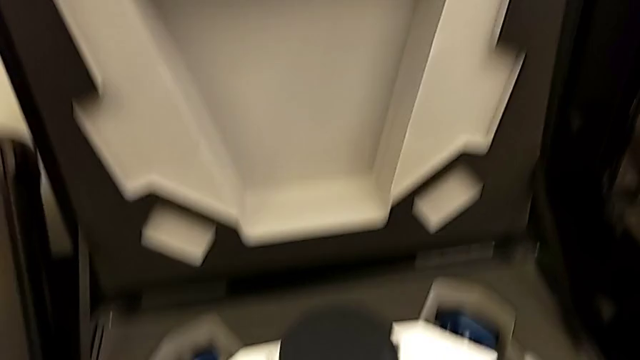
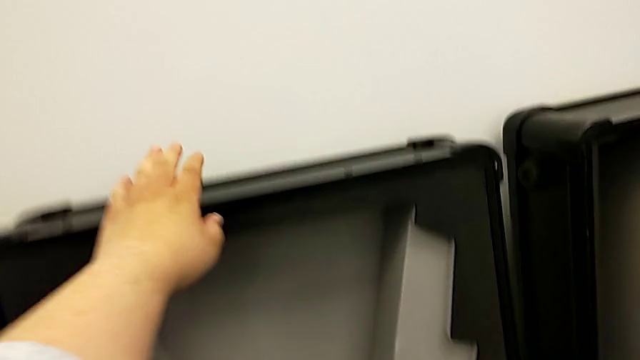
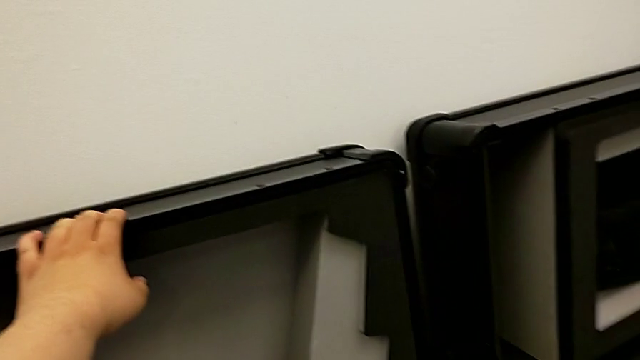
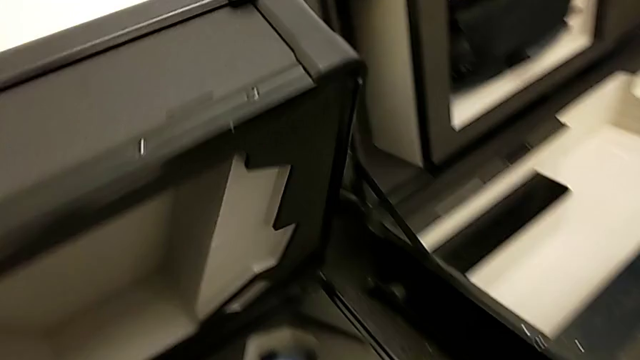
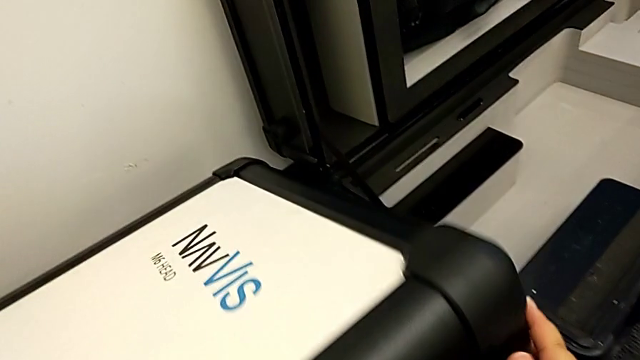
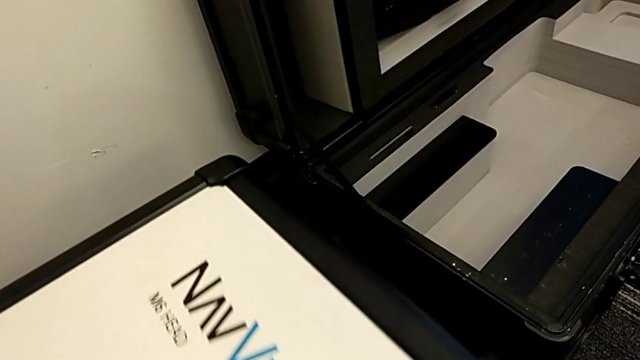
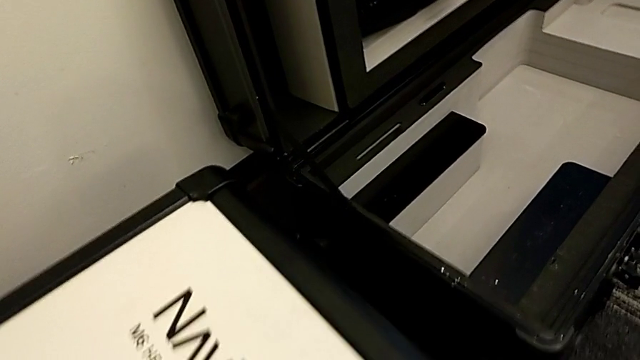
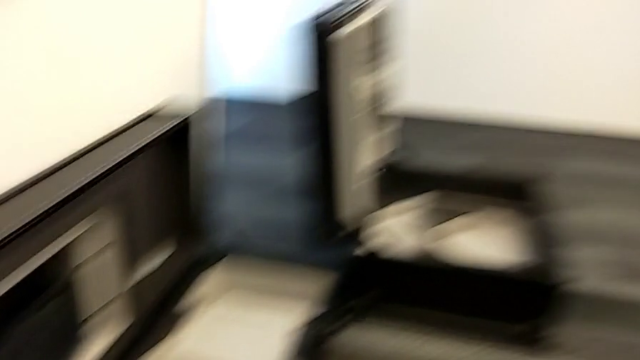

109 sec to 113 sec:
The camera wearer is putting the M6 head into the box. They close the box.

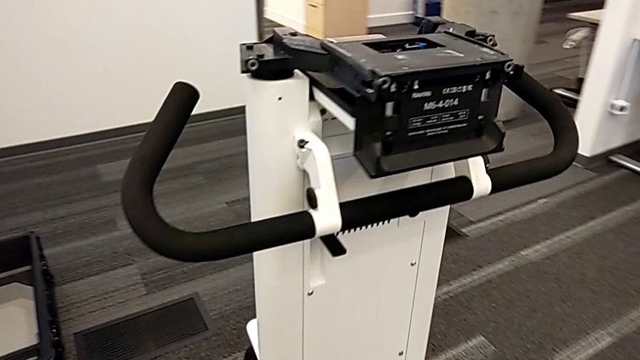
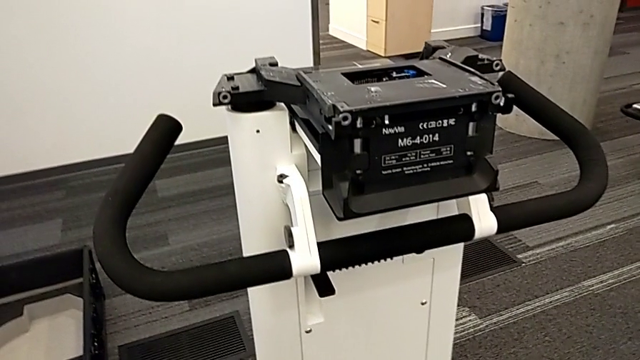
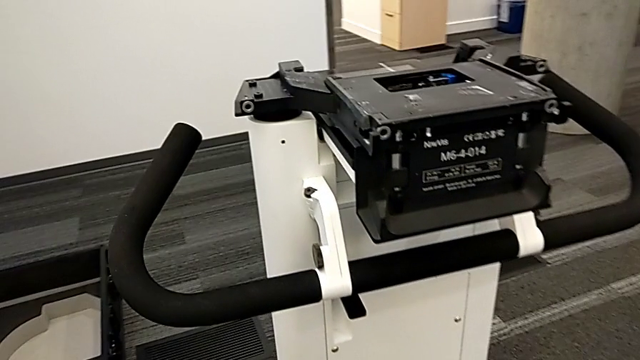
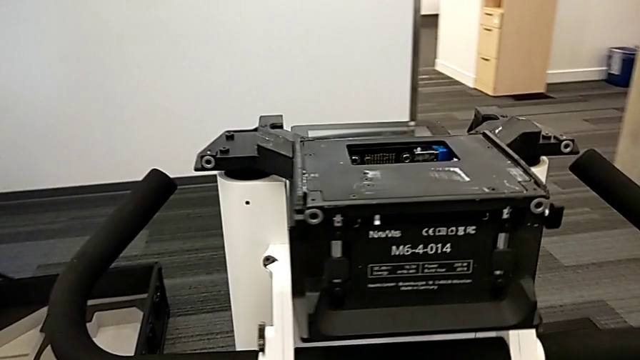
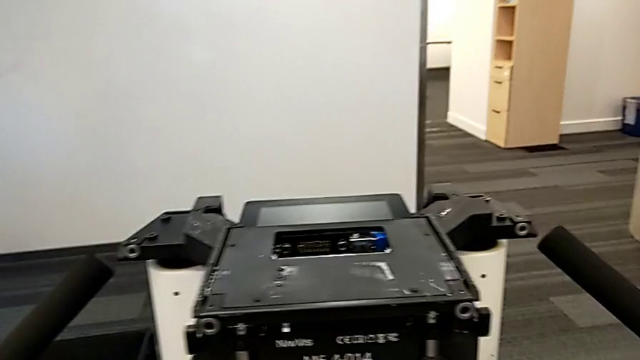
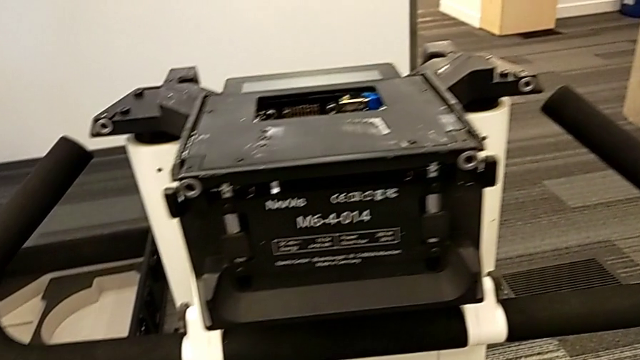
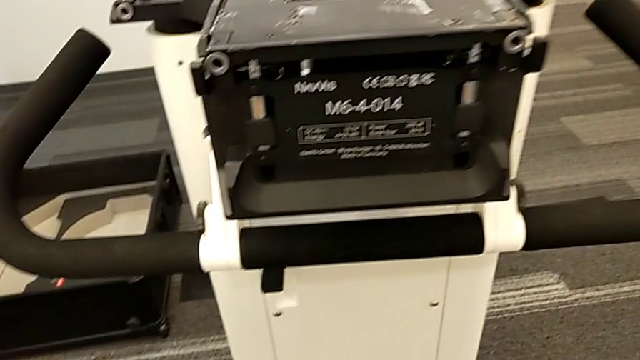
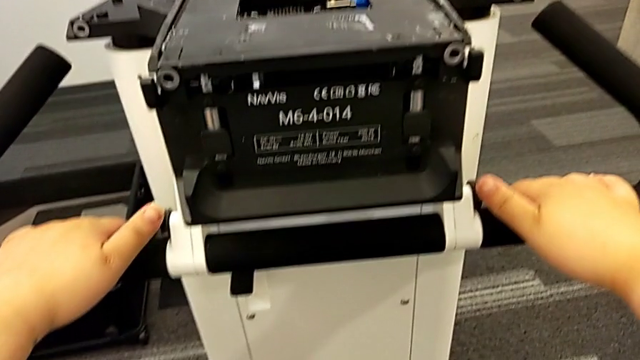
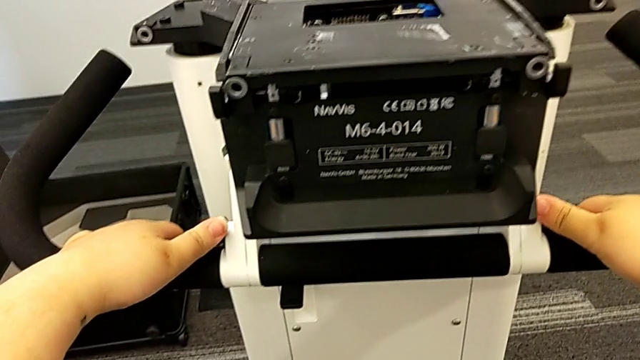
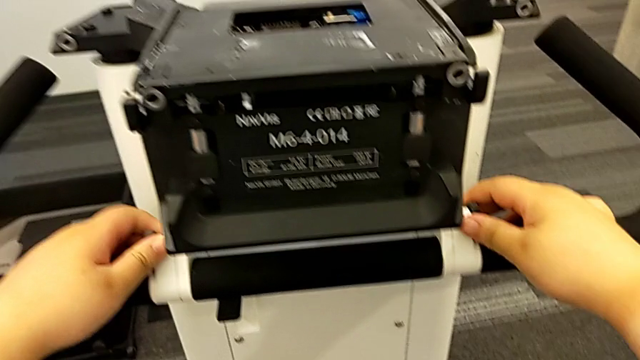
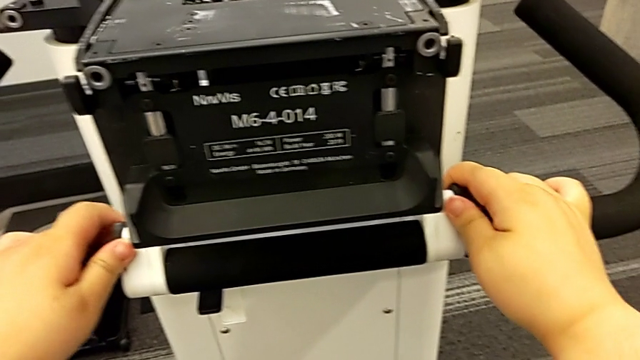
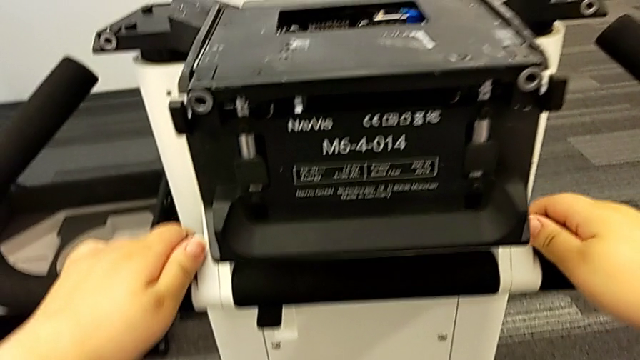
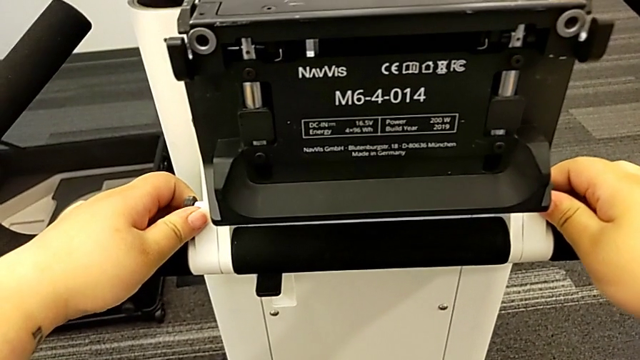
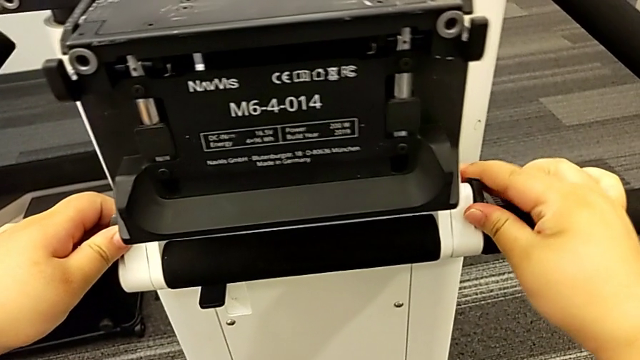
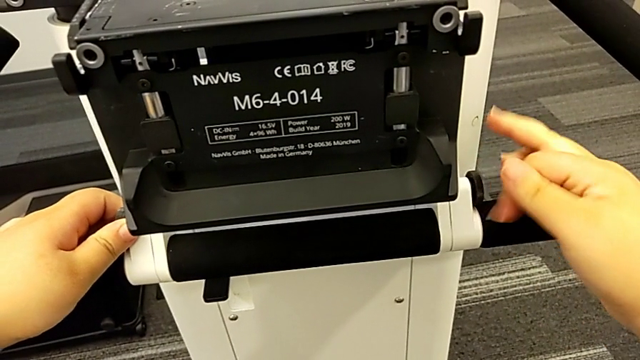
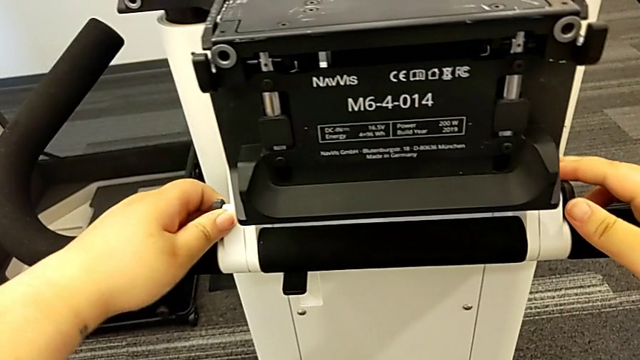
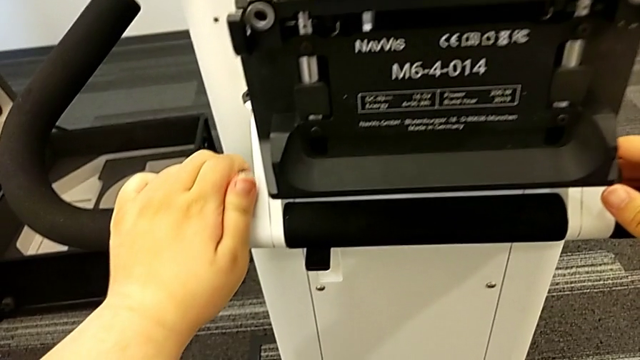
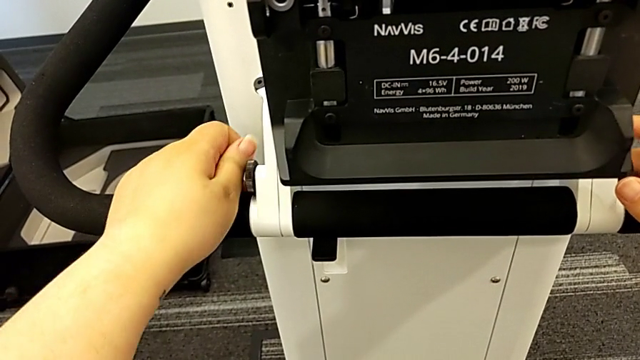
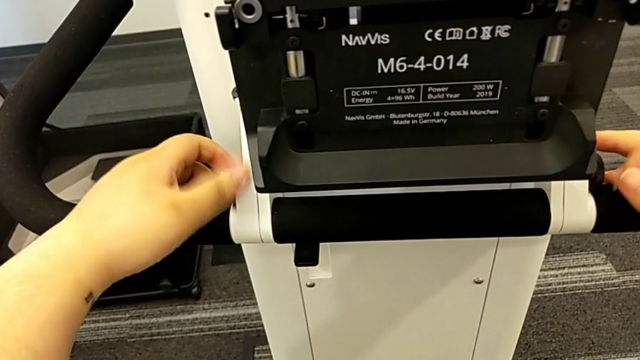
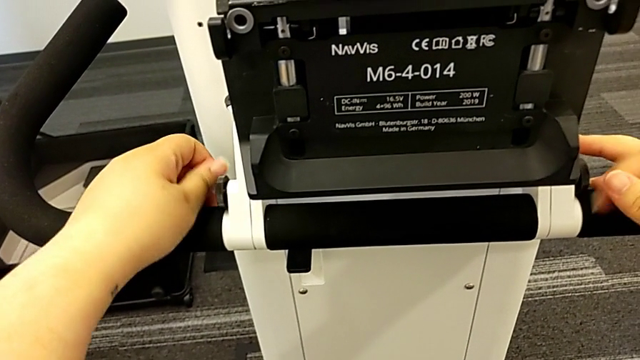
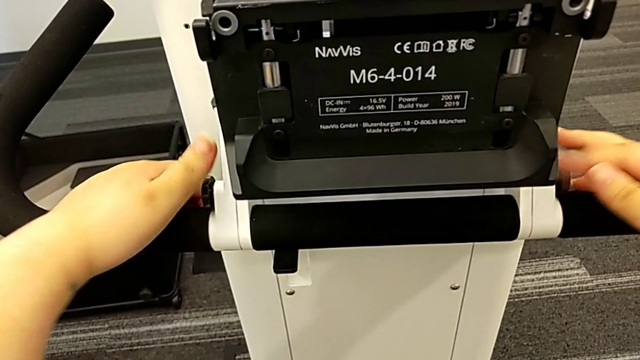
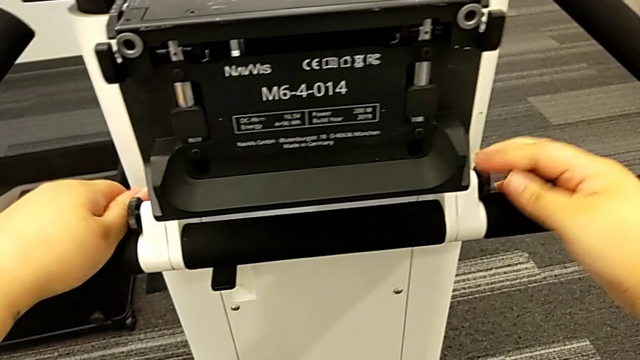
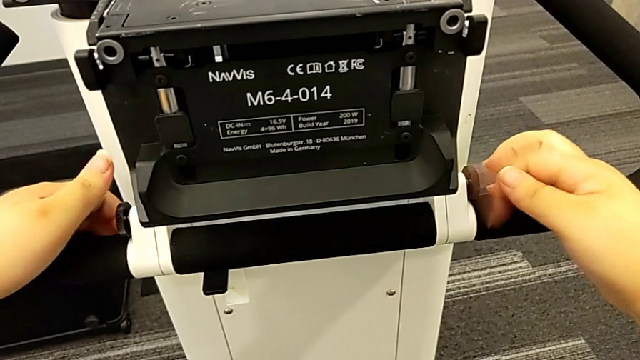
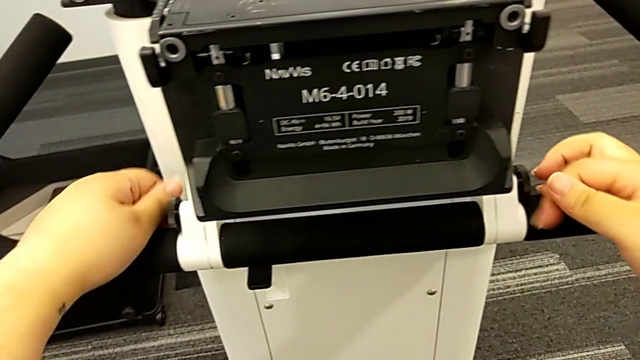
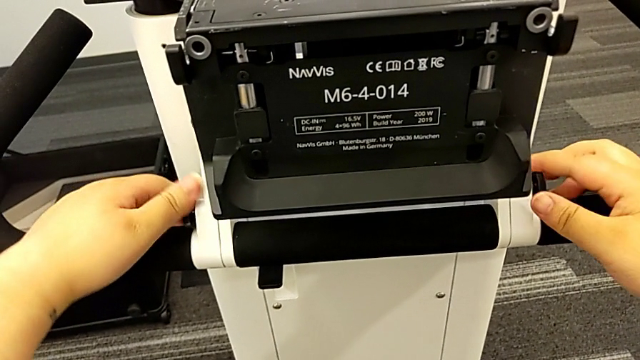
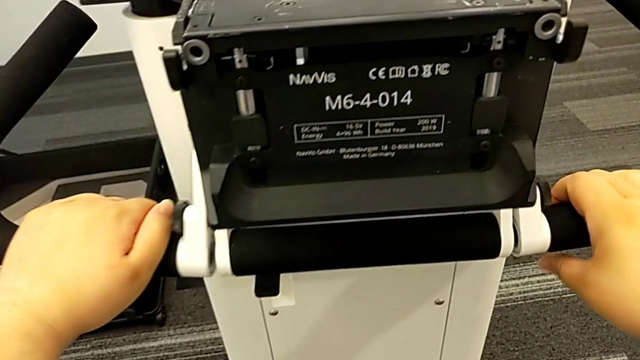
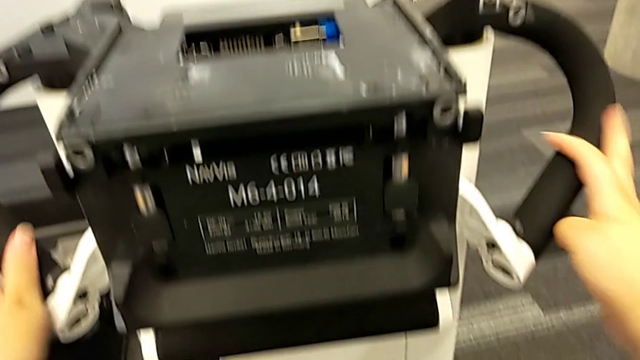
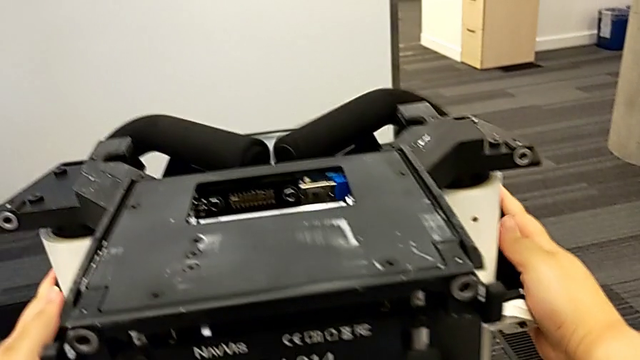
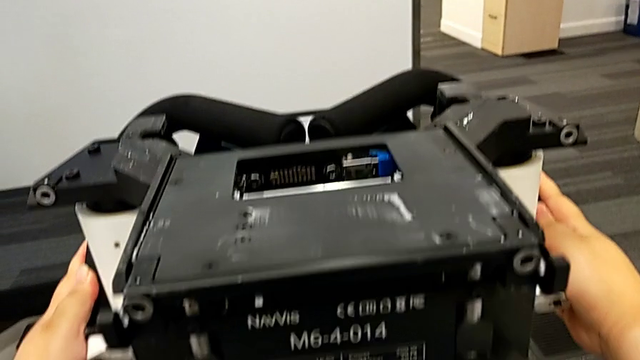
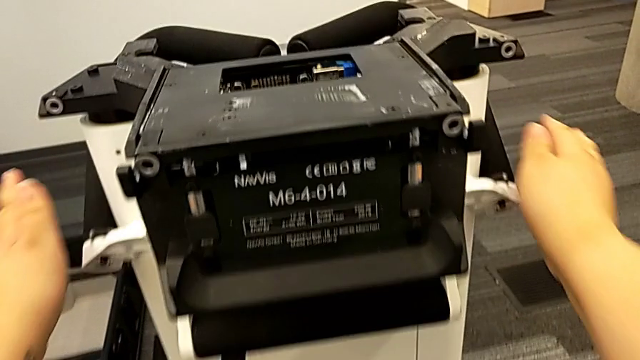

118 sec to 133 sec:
The camera wearer removes the handles. They grab the handle, unscrew the screw and slide the handheld grip.

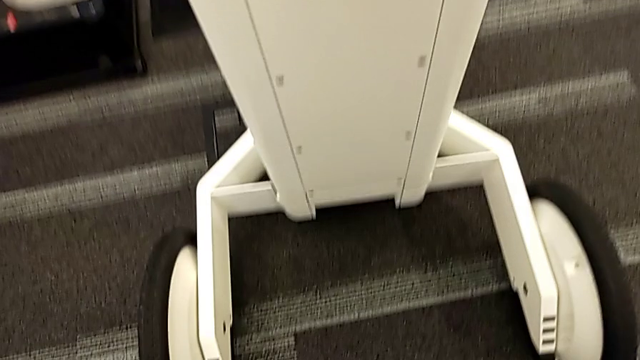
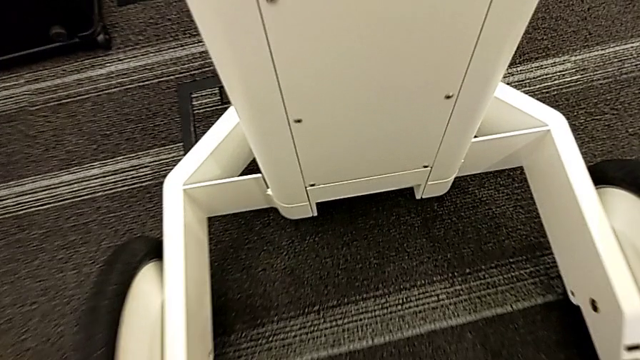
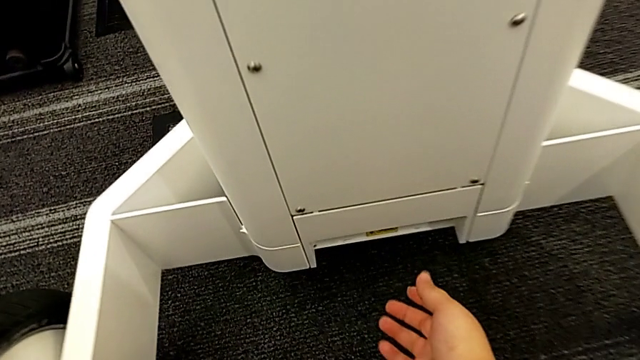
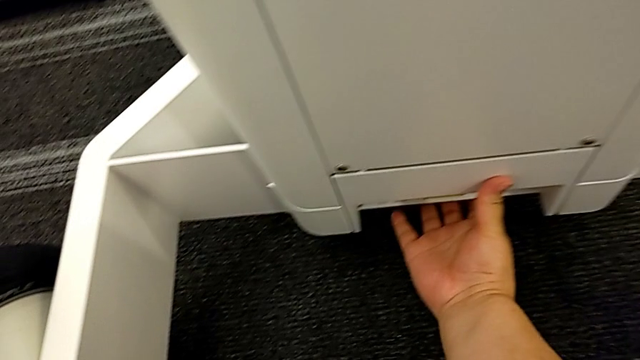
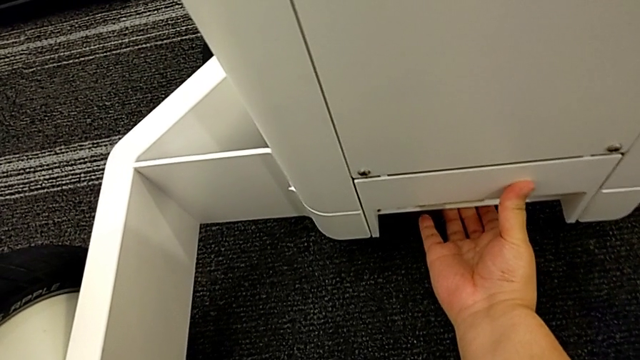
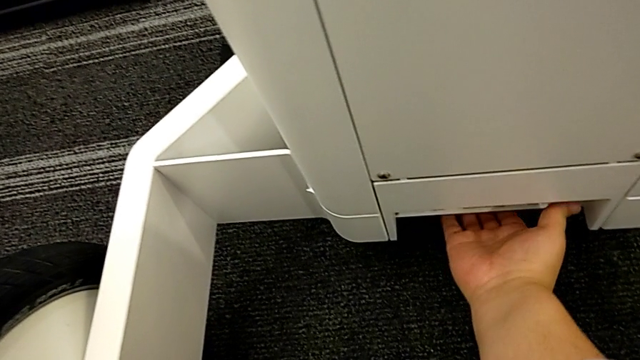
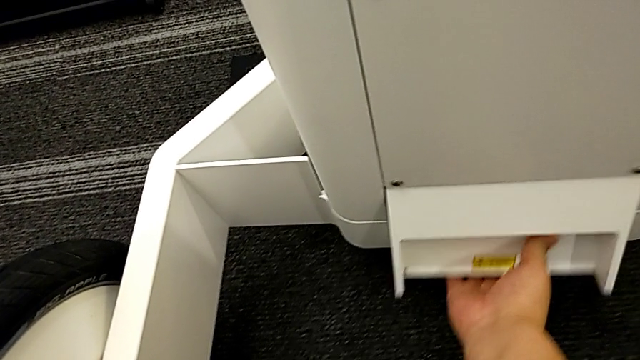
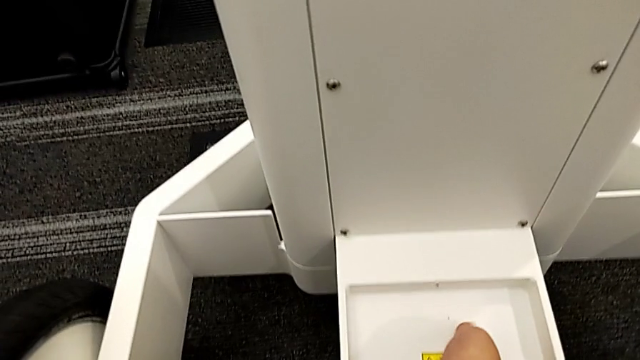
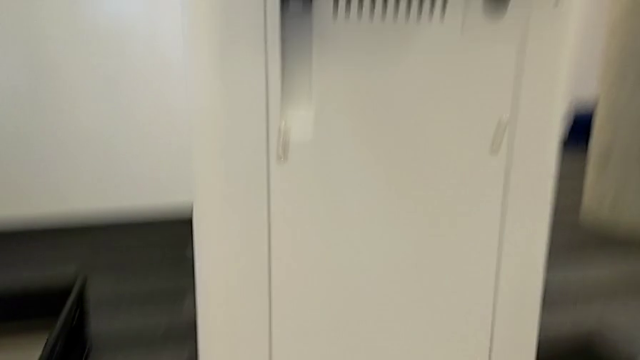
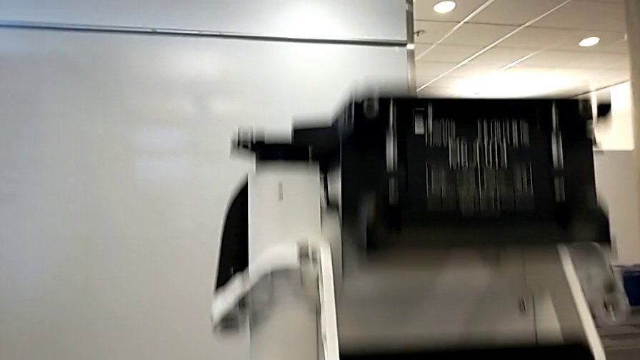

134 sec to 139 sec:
The camera wearer is putting the base into the box. They open the M6 body lock.
